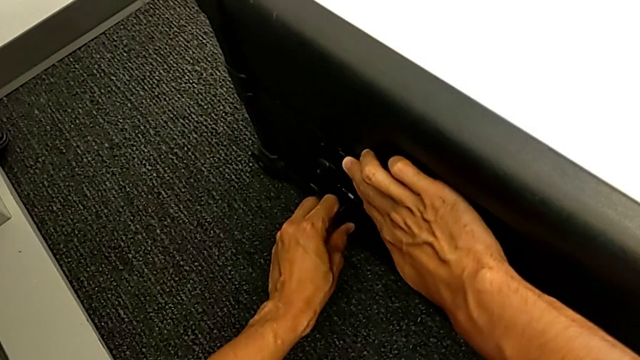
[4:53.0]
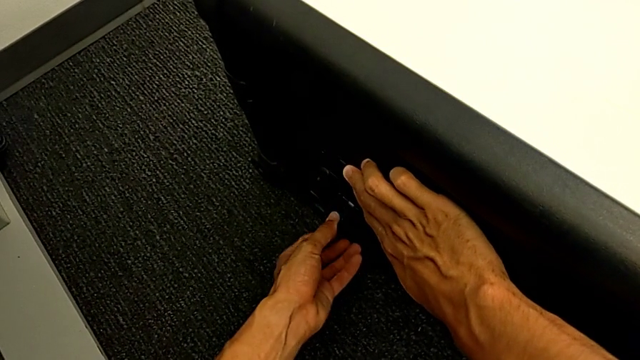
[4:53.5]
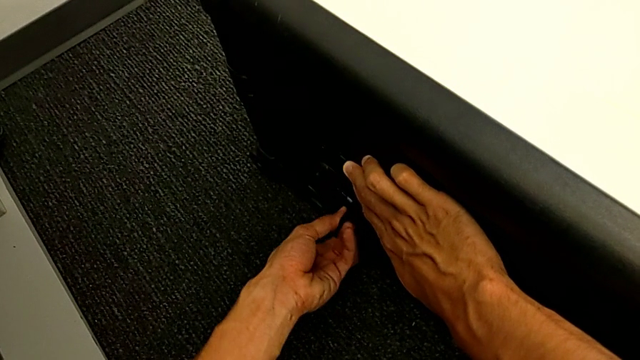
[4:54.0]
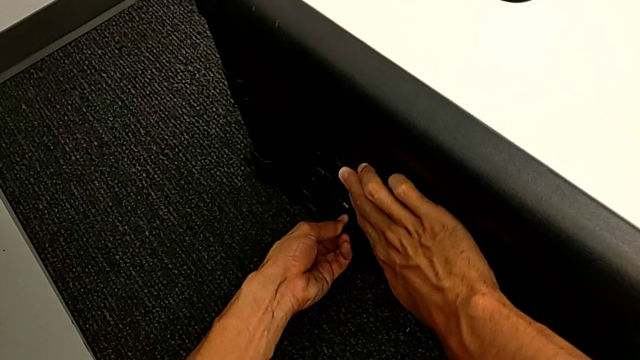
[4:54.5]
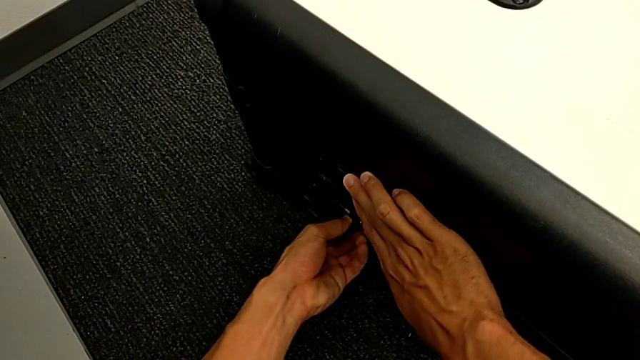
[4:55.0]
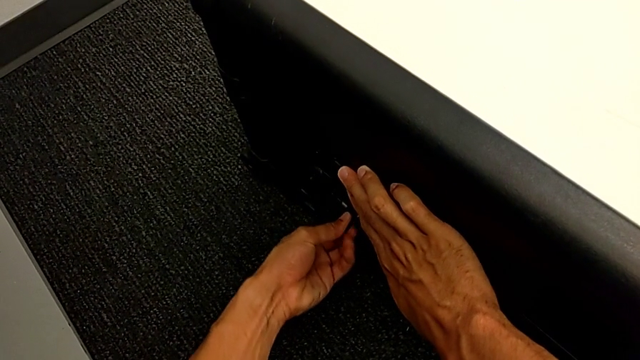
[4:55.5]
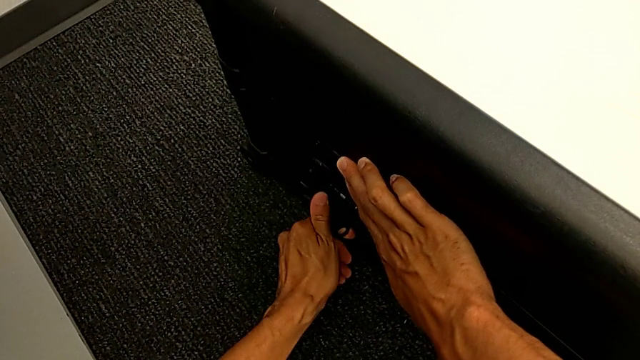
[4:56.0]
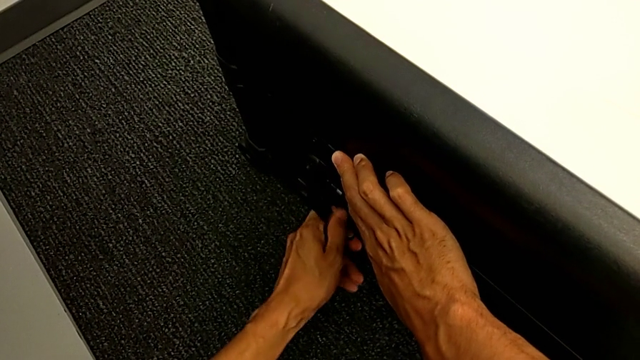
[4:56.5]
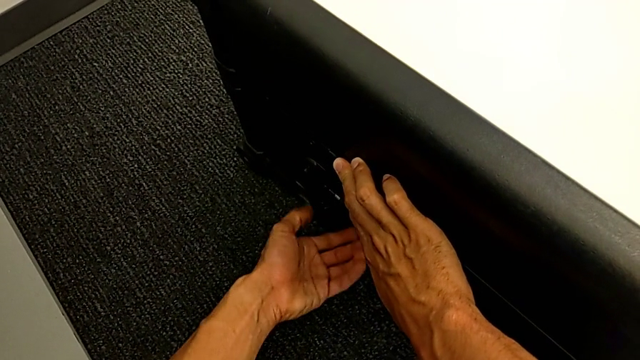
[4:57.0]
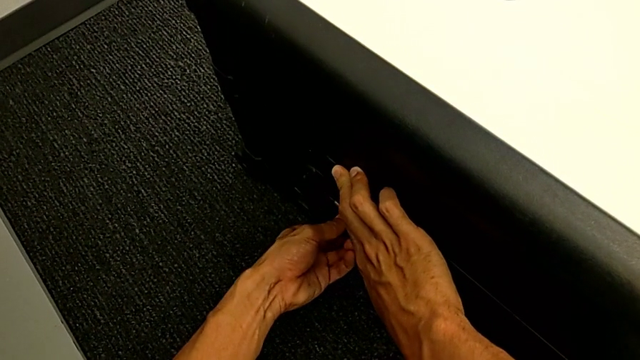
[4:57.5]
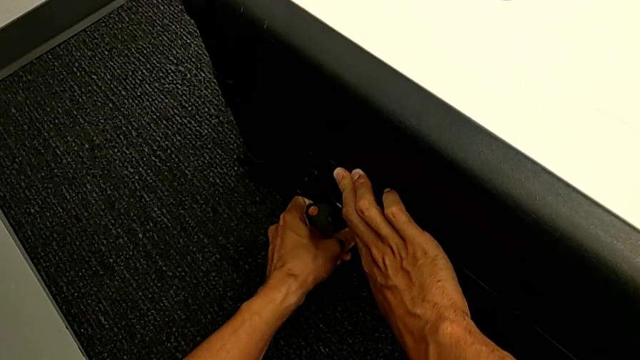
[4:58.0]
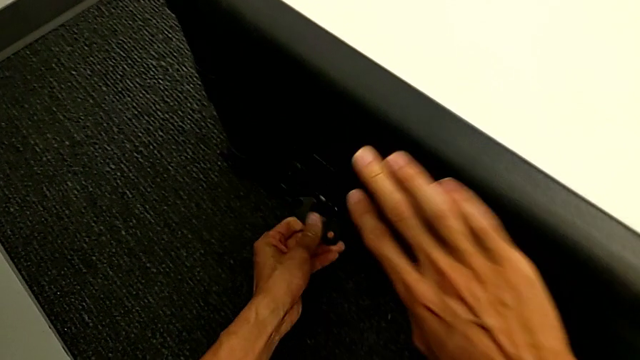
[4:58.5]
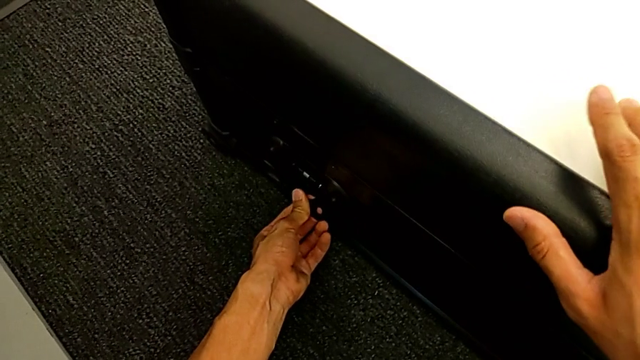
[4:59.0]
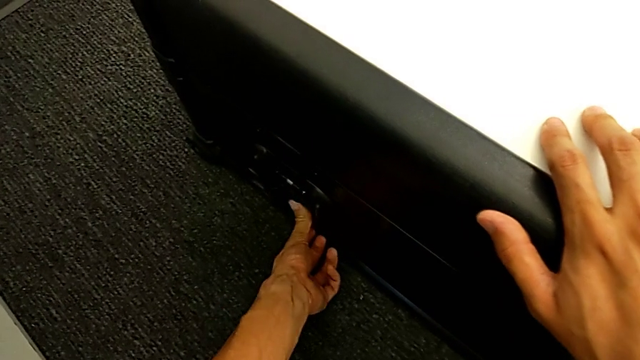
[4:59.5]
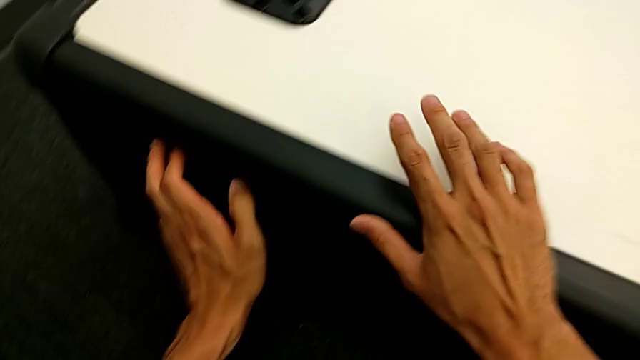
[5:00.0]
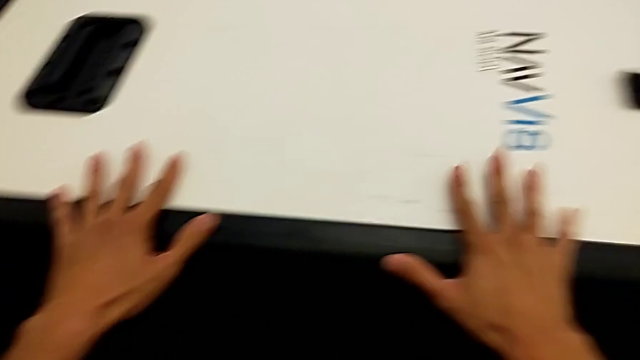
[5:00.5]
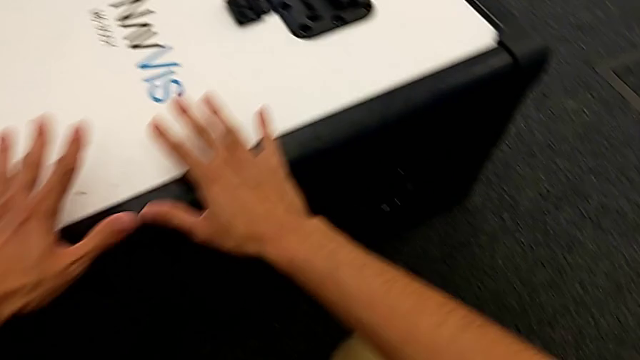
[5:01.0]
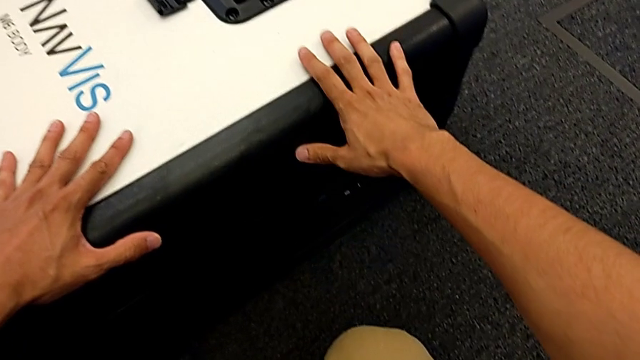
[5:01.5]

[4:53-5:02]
The camera wearer is closing the box. They rotate the left box lock, close it and press the box.

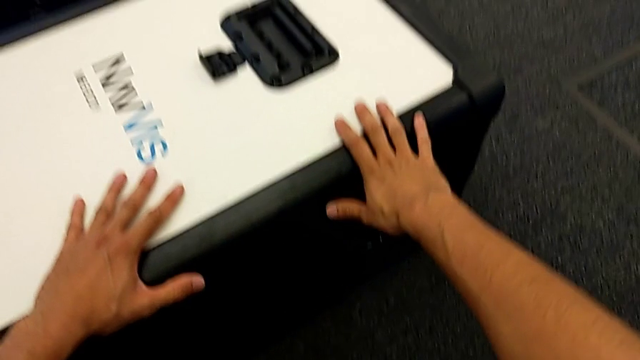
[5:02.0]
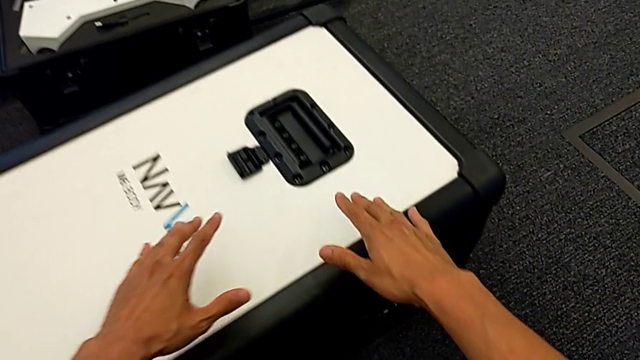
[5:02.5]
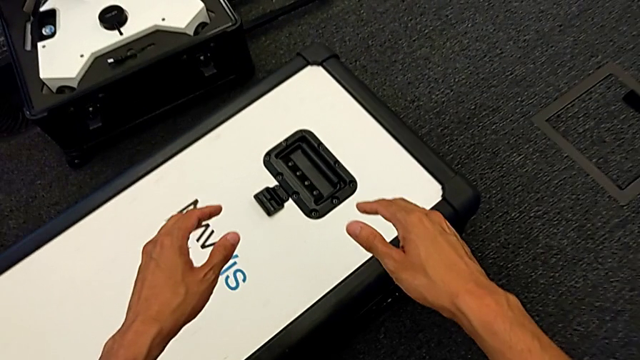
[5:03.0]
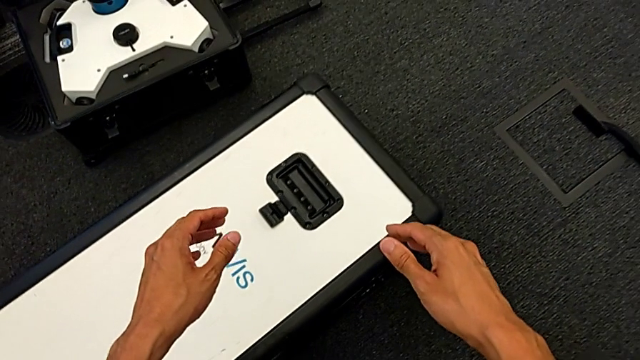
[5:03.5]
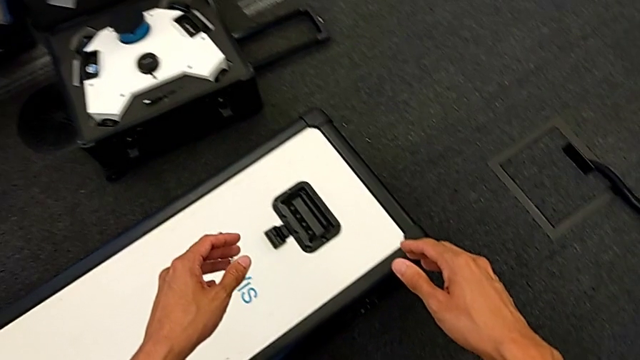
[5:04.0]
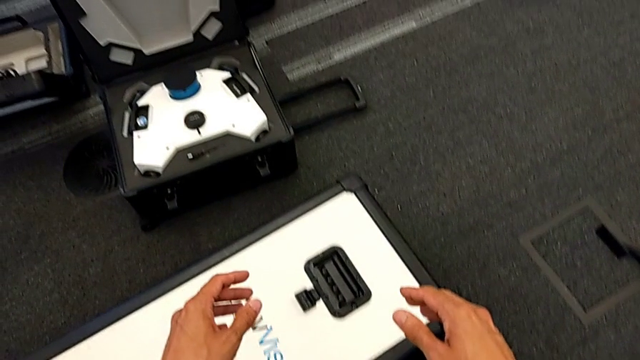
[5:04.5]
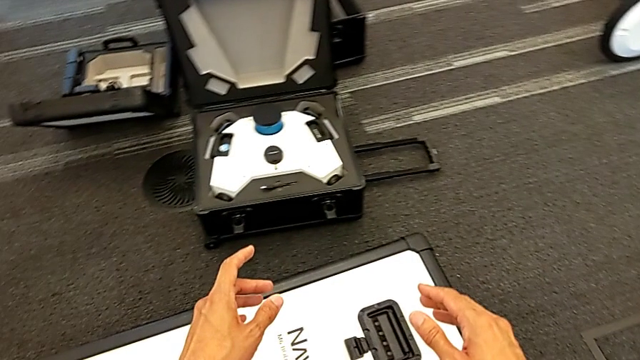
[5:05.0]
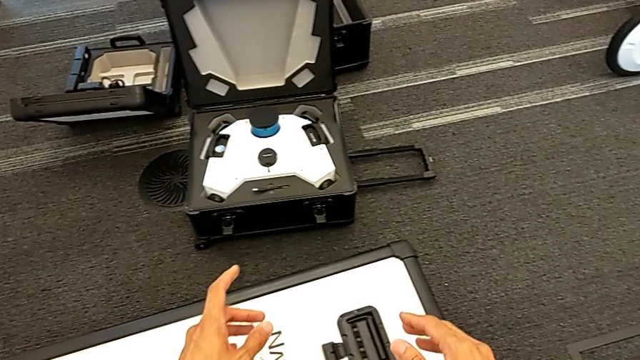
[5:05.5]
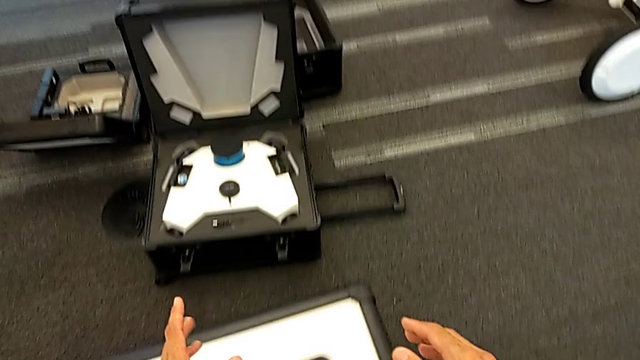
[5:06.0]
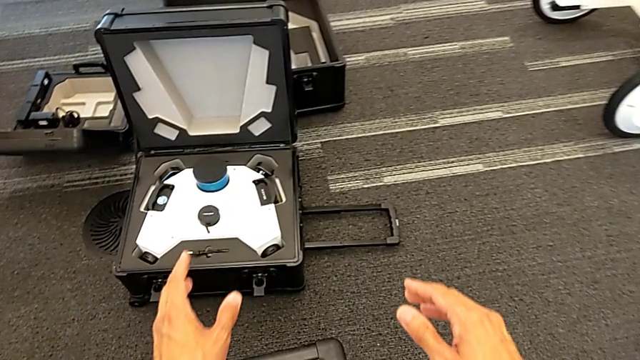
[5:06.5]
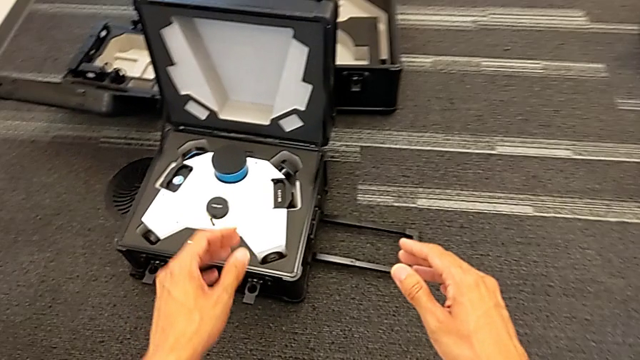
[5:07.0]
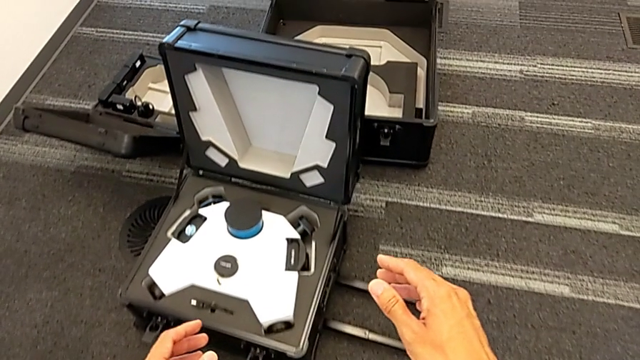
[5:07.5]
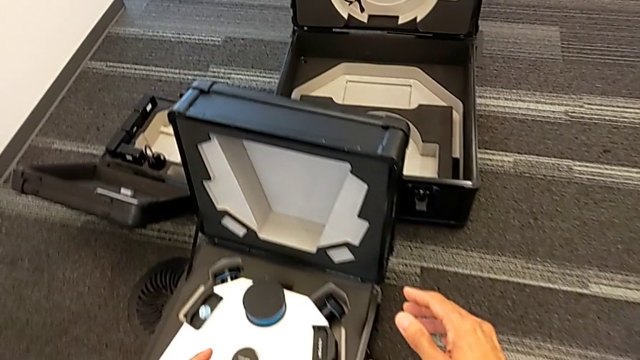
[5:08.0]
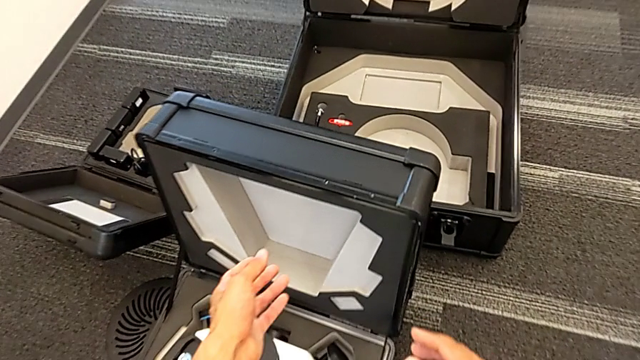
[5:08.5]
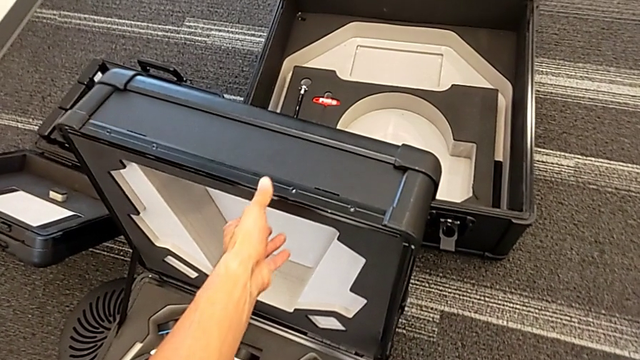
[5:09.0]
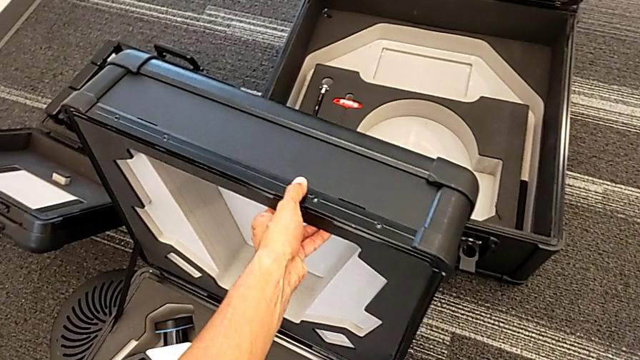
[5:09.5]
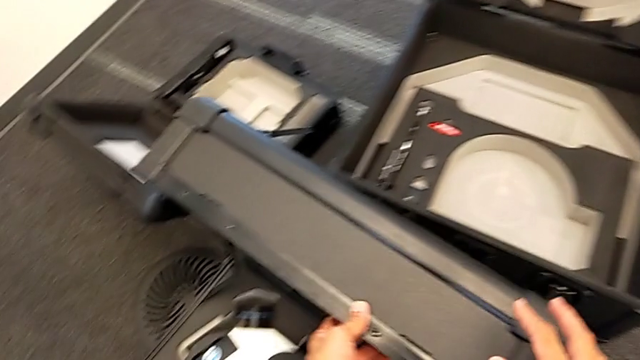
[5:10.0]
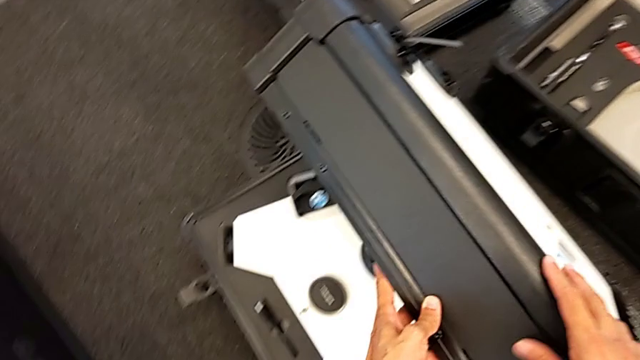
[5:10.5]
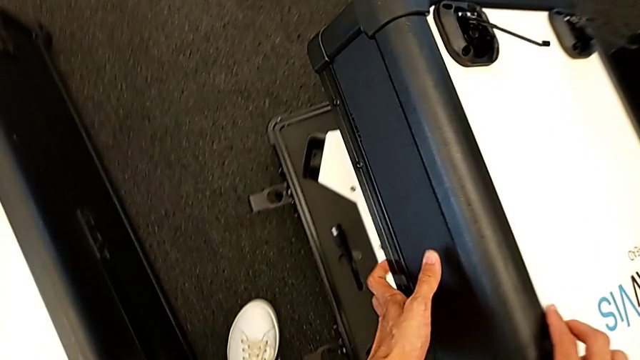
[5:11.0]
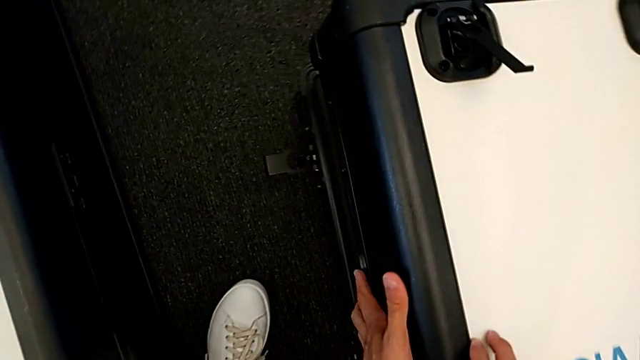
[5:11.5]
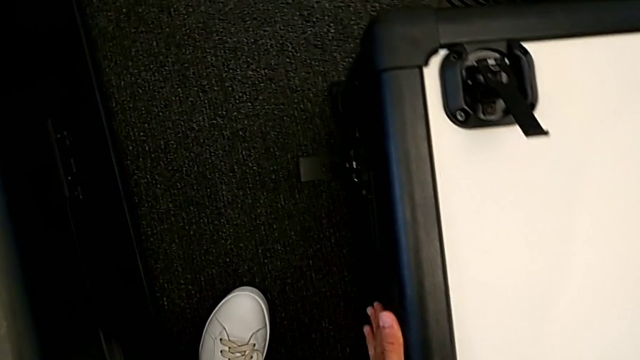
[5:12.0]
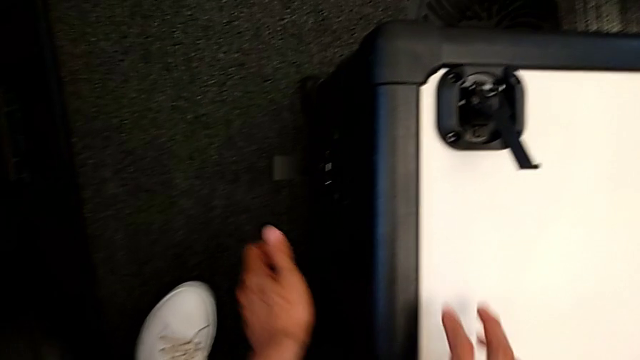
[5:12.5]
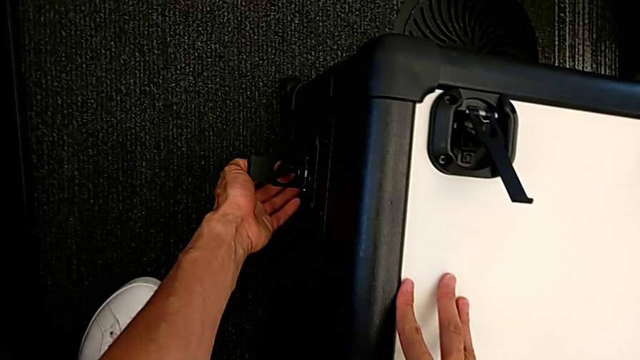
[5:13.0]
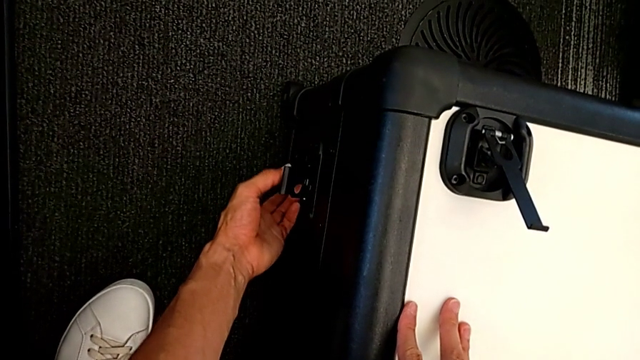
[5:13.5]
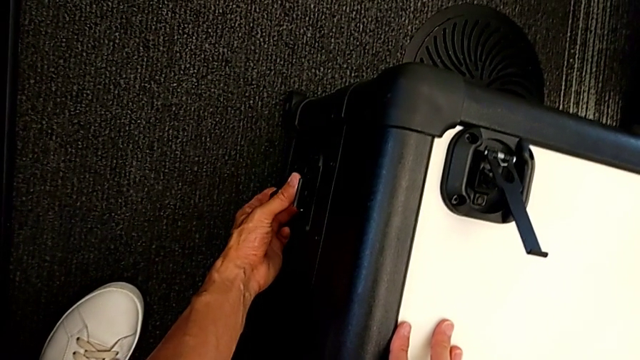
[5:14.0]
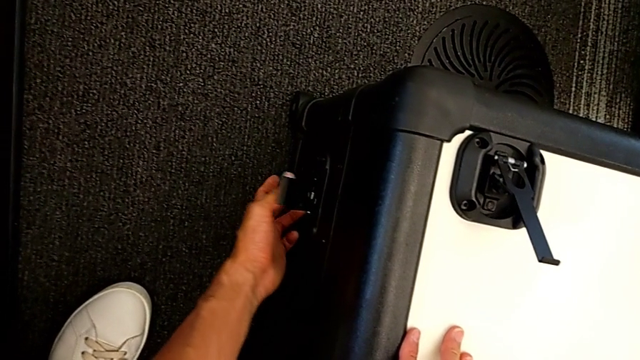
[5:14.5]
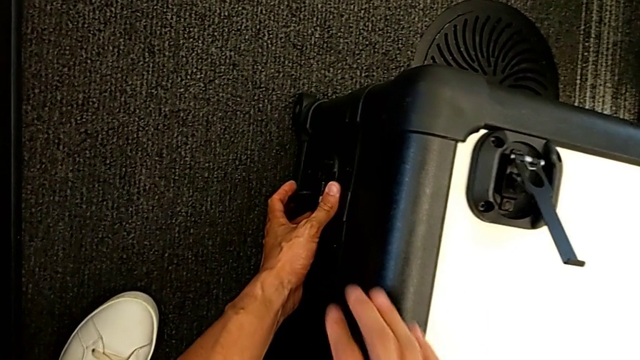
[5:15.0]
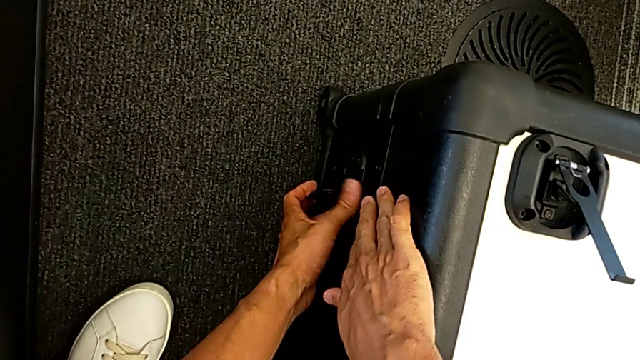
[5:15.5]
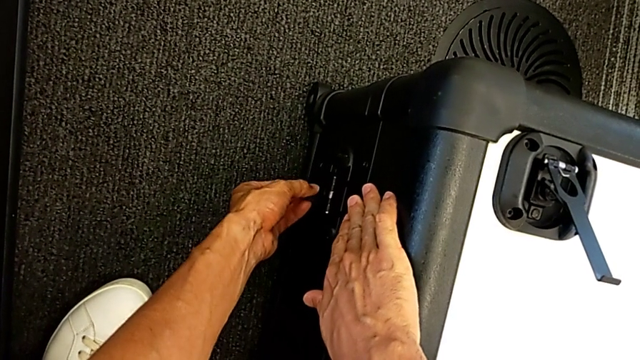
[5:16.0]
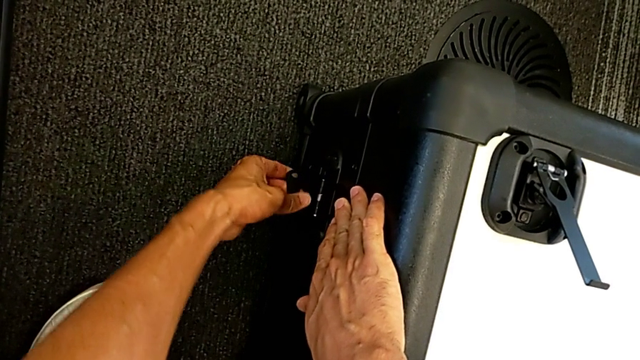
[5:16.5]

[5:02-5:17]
The camera wearer is closing the head's box. They close the M6 head and grab the left box lock.
